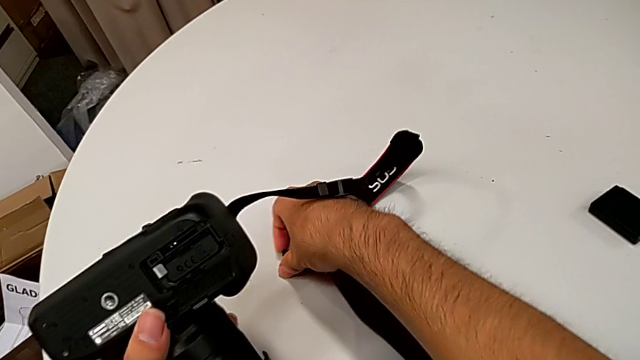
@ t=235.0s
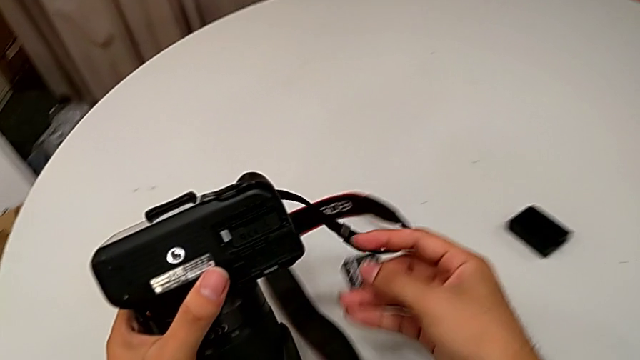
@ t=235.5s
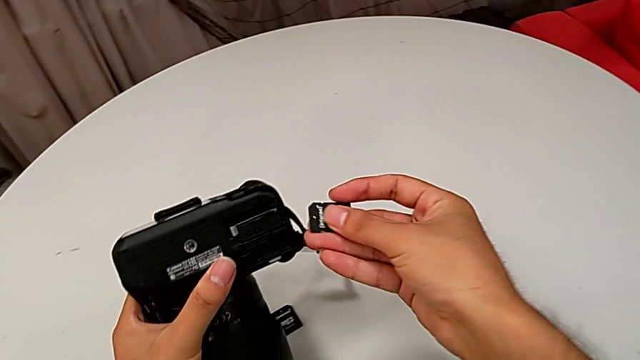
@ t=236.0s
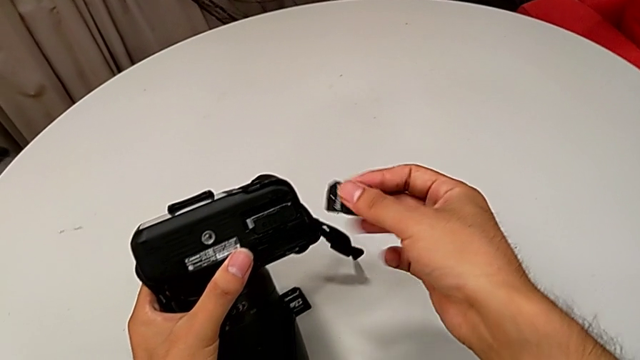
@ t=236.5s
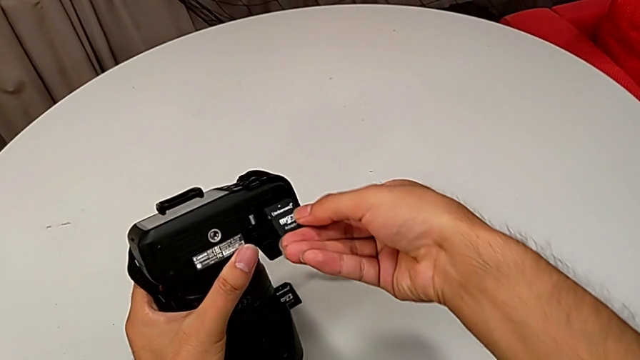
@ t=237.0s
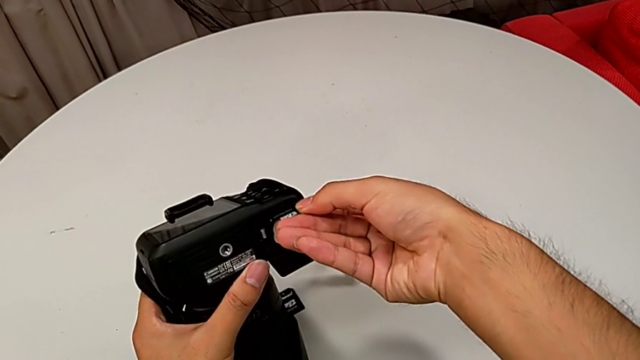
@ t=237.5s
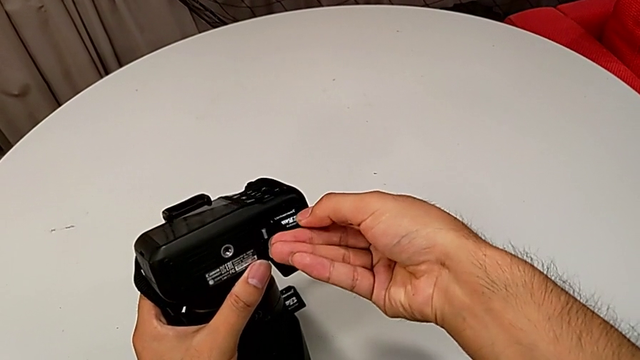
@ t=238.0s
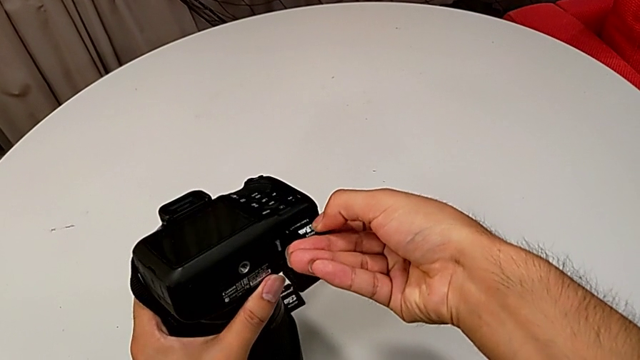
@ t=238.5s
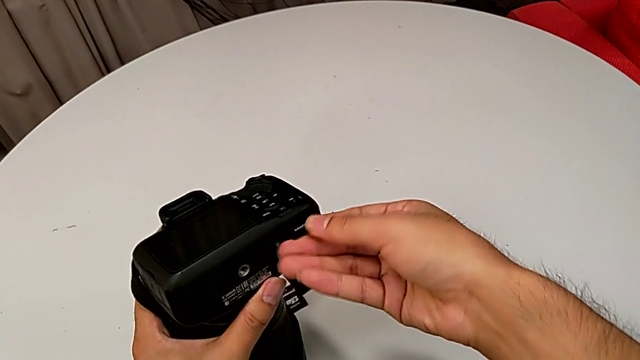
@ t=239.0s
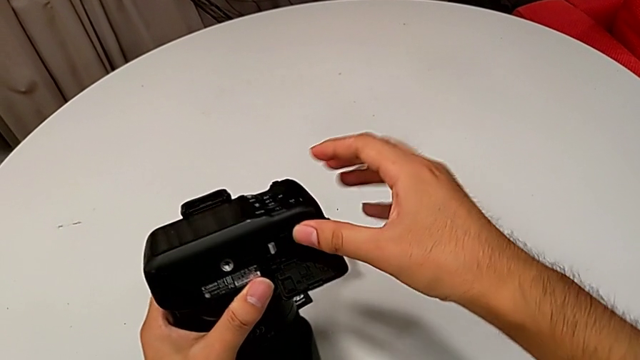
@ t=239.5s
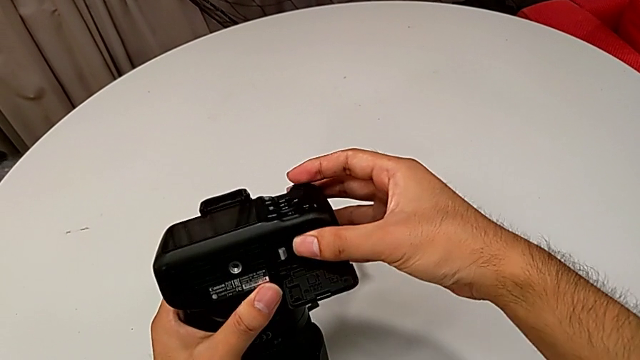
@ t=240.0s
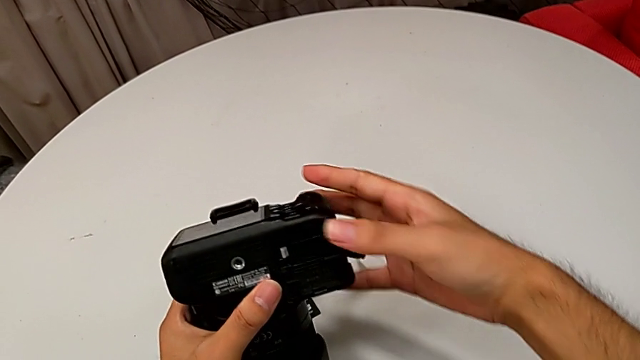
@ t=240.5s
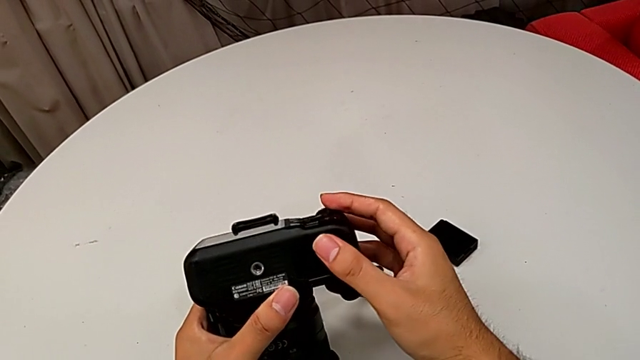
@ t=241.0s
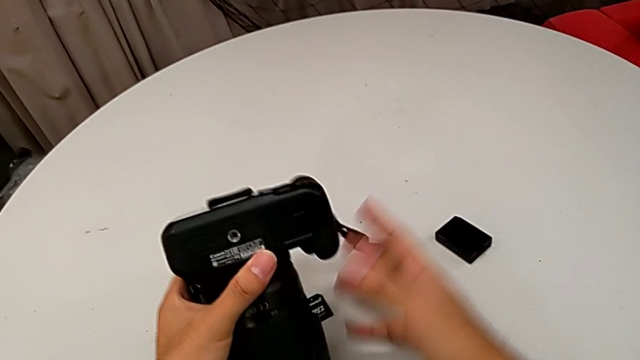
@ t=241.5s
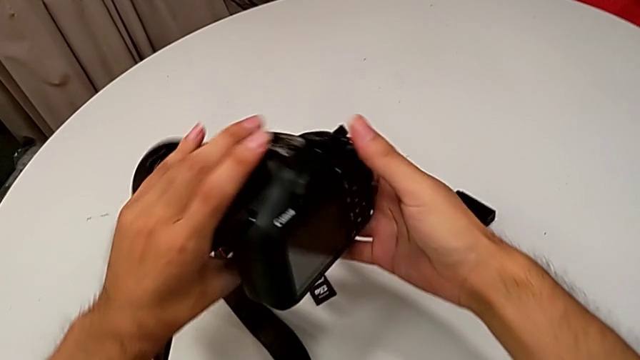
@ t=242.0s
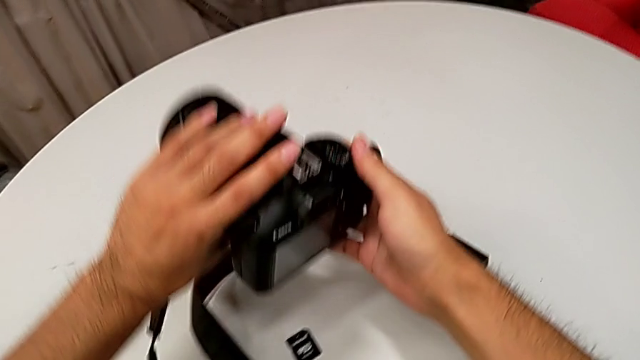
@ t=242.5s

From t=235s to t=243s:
The camera wearer inserts a new SD card. They lift the SD card, align it, insert the new SD card, lock the battery door and place the DSLR.
